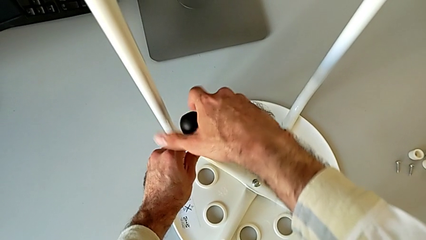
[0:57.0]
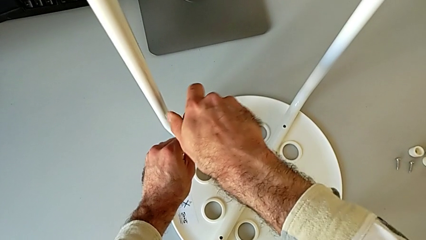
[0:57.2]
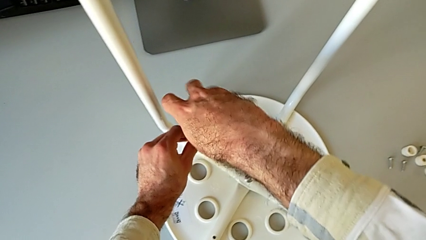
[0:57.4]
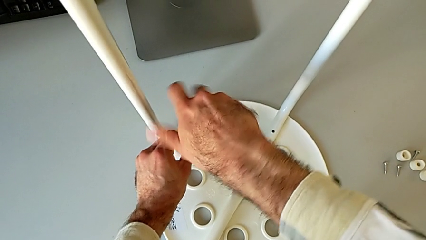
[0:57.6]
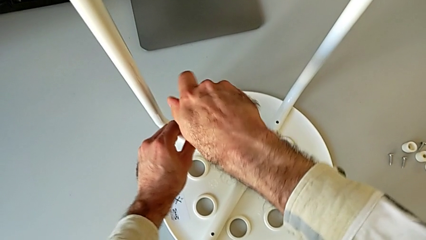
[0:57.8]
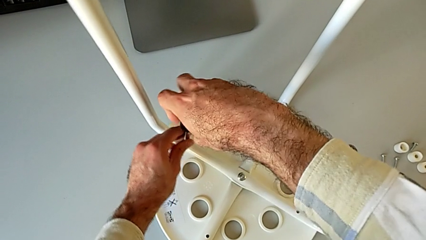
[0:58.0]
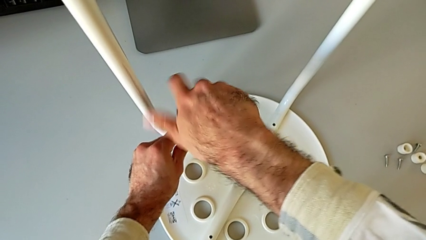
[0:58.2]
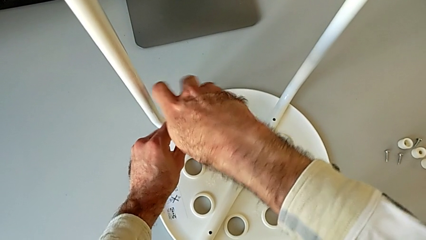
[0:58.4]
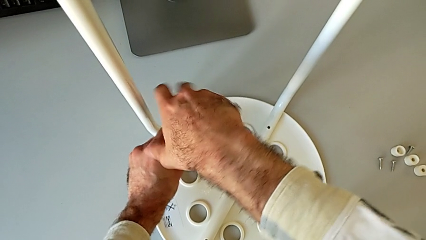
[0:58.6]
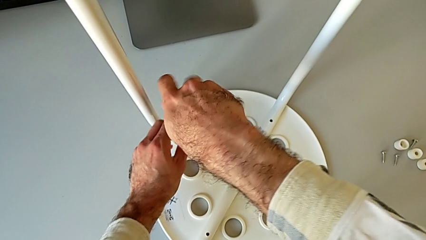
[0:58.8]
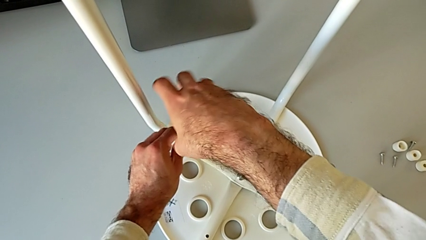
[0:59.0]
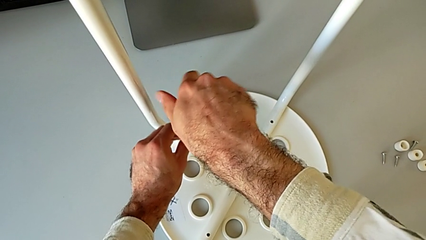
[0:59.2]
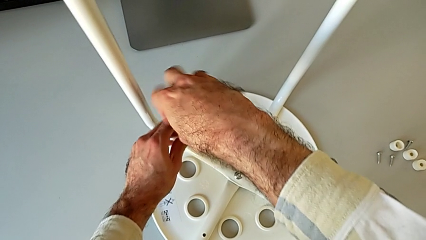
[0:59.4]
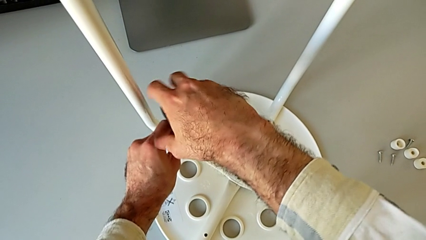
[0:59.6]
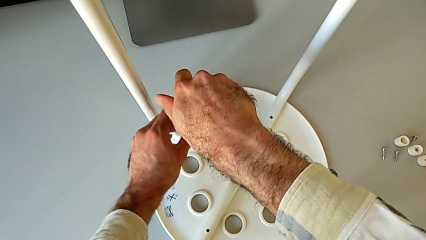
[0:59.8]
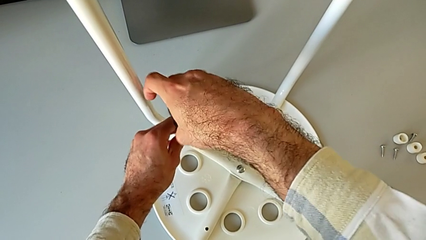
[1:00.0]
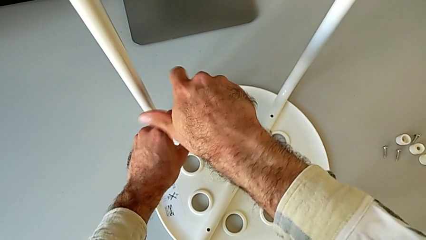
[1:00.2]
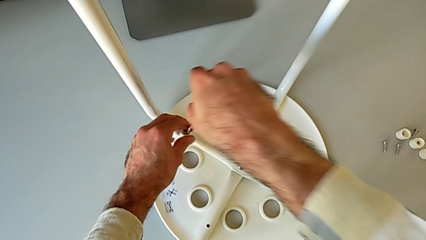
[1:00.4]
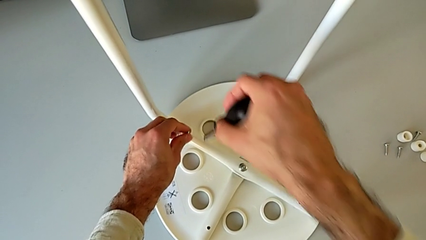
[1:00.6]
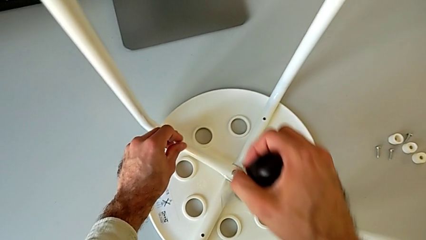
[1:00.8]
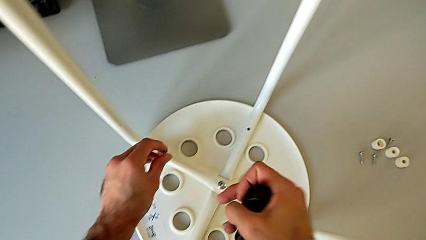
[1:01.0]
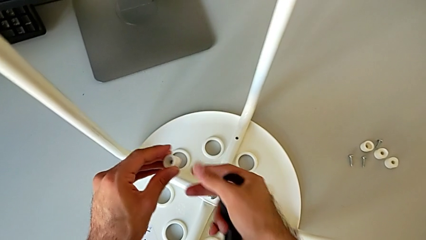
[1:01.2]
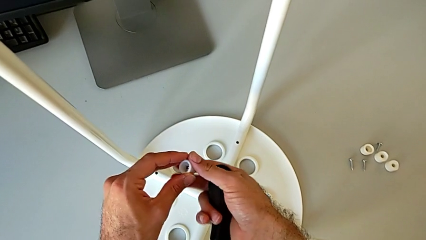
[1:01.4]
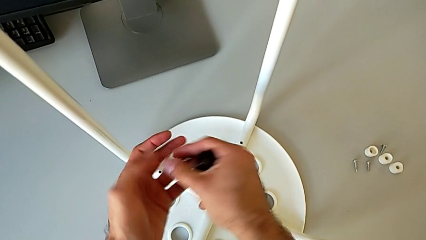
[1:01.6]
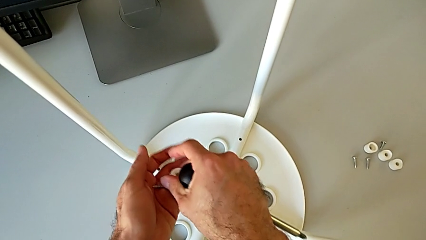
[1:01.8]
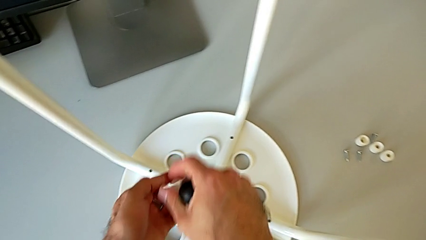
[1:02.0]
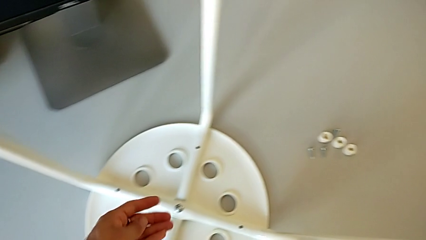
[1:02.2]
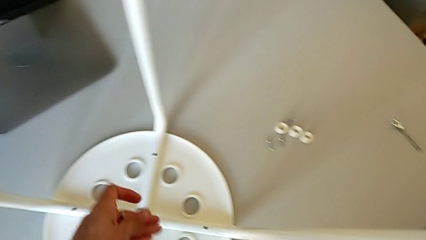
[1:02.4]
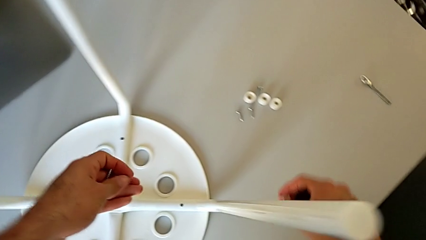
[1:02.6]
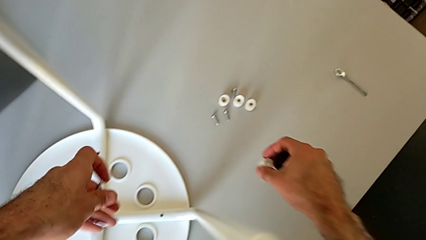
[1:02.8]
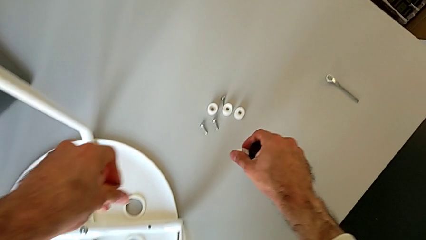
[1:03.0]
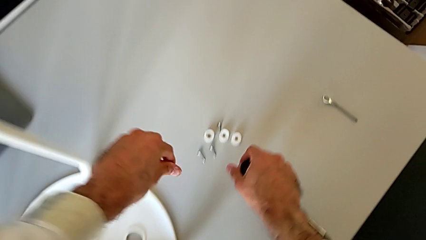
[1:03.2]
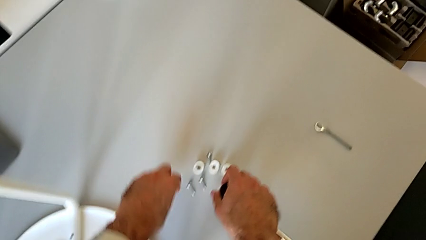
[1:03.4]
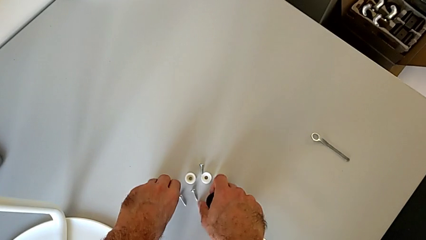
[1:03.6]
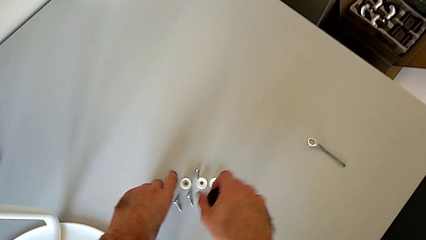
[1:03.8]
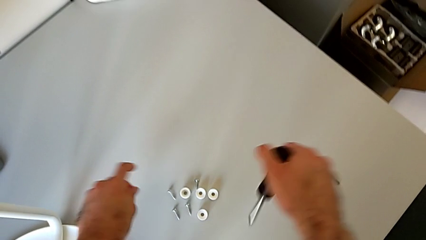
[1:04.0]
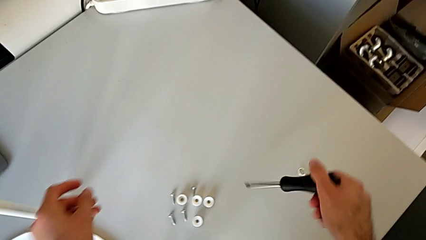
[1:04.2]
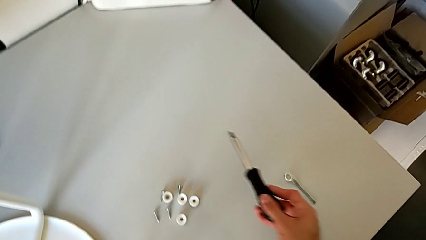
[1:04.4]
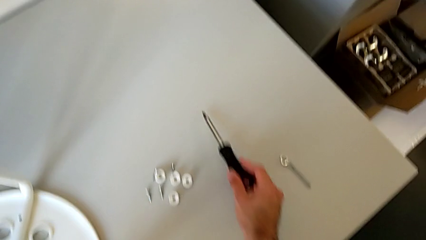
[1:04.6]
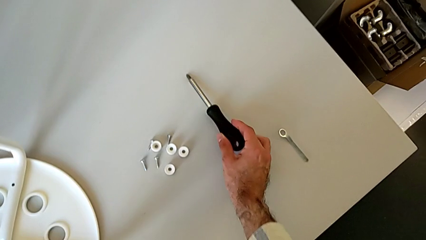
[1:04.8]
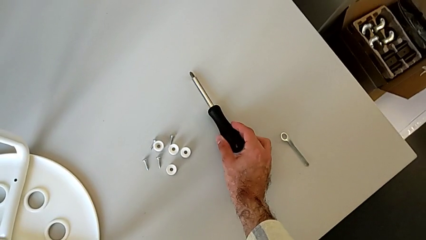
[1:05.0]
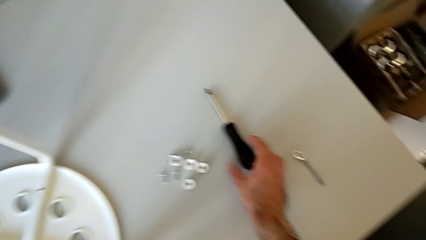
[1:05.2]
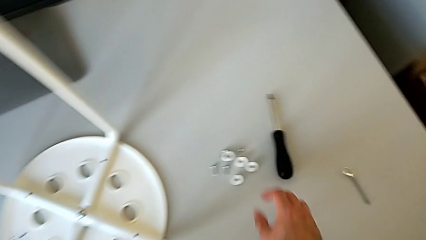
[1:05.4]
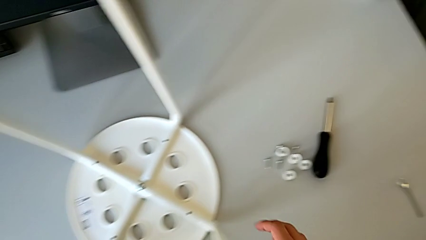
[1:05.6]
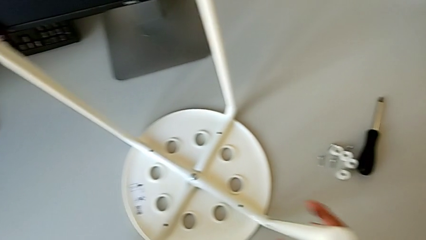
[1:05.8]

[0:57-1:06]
The camera wearer is disassembling the screws on the chair legs. They unscrew the fourth screw, lift the black screwdriver, lift the fourth washer, disassemble the fourth screw, place the fourth washer and place the black screwdriver.

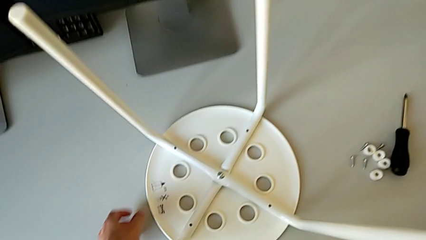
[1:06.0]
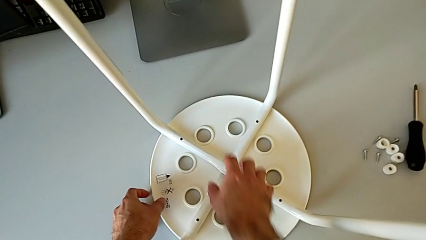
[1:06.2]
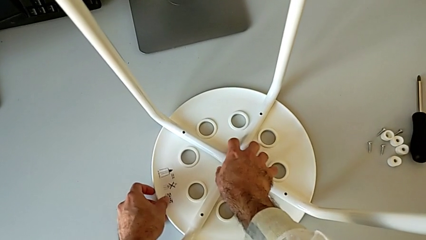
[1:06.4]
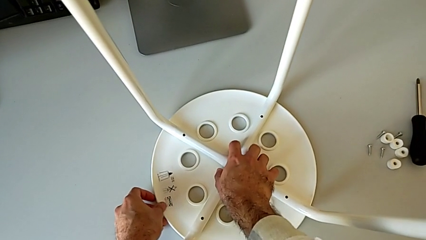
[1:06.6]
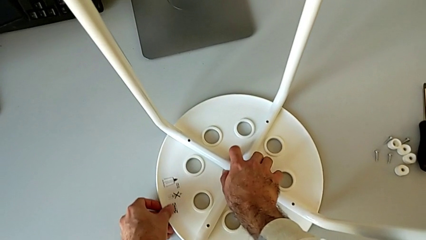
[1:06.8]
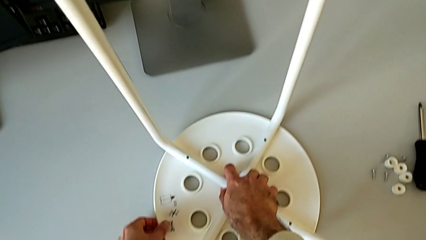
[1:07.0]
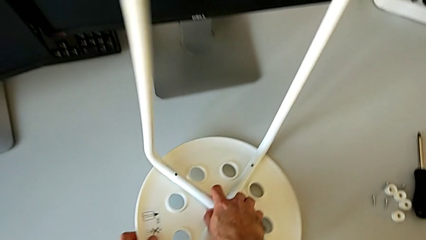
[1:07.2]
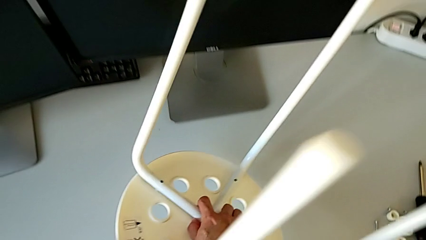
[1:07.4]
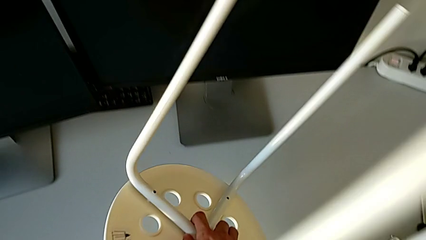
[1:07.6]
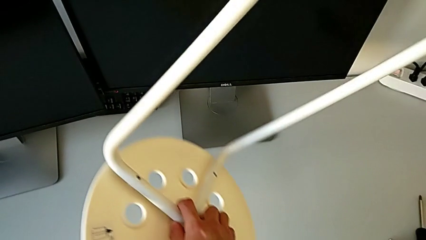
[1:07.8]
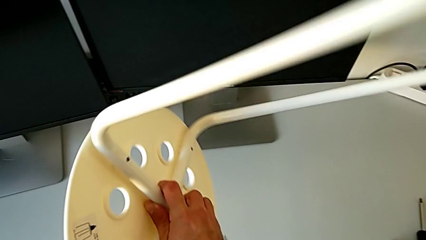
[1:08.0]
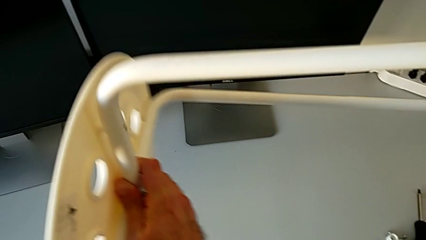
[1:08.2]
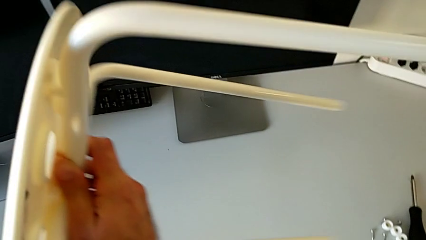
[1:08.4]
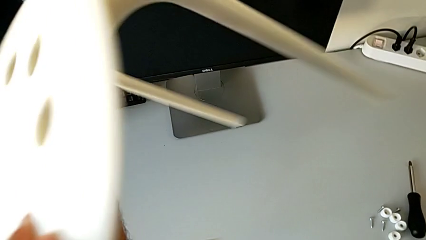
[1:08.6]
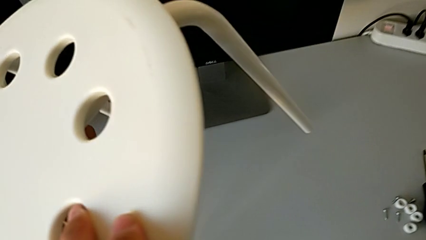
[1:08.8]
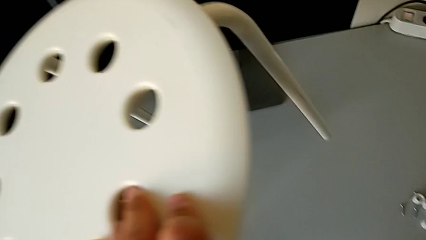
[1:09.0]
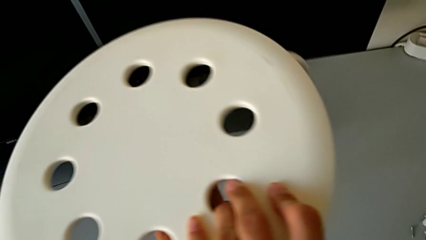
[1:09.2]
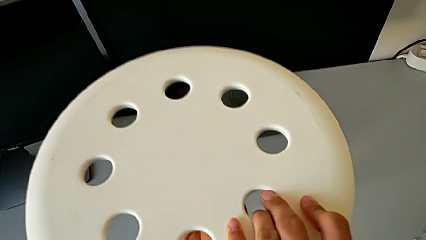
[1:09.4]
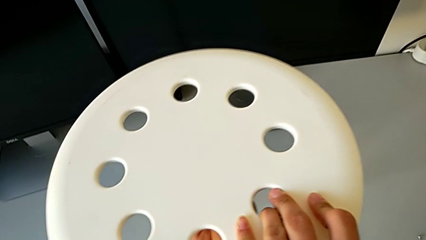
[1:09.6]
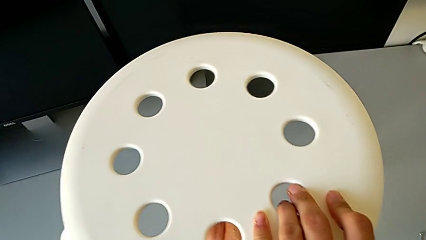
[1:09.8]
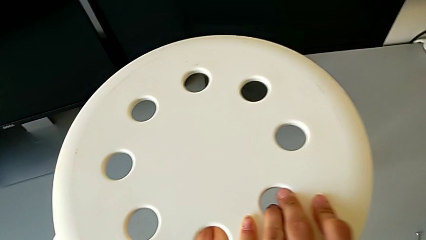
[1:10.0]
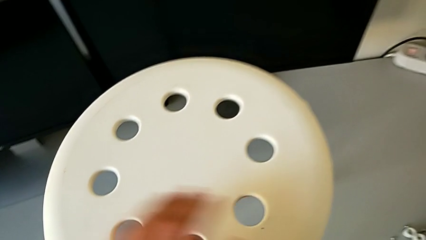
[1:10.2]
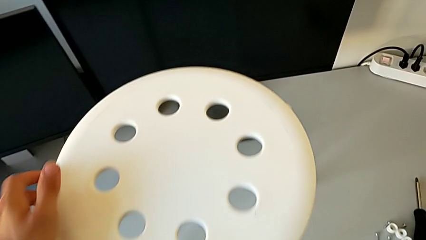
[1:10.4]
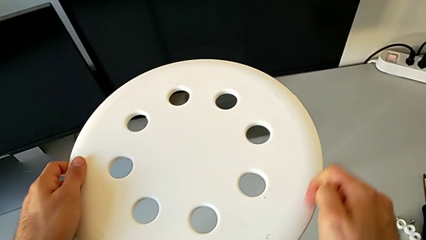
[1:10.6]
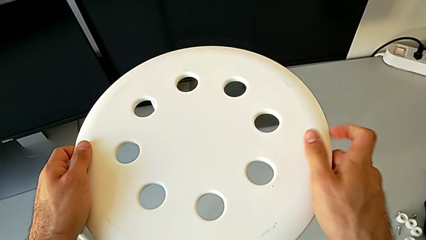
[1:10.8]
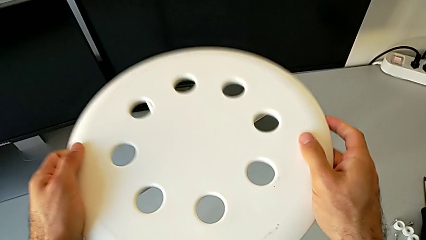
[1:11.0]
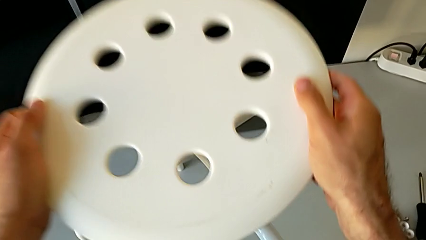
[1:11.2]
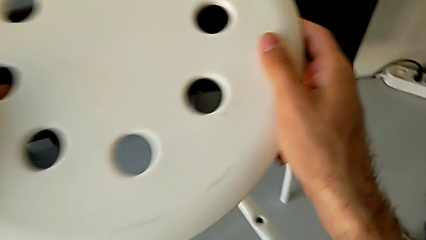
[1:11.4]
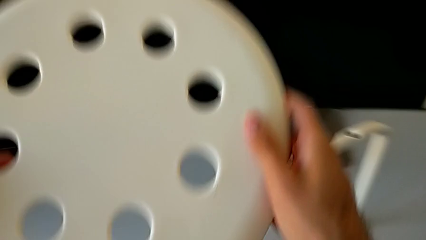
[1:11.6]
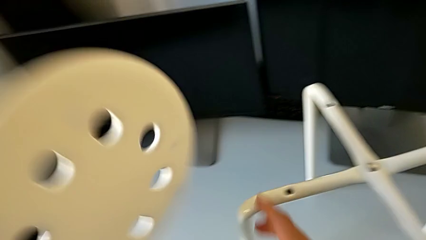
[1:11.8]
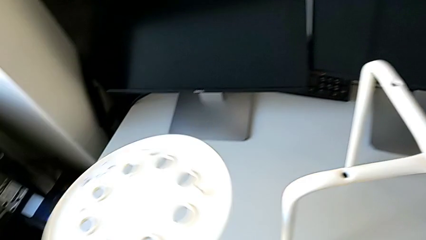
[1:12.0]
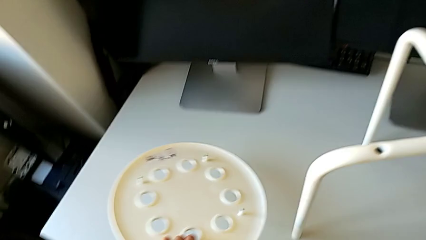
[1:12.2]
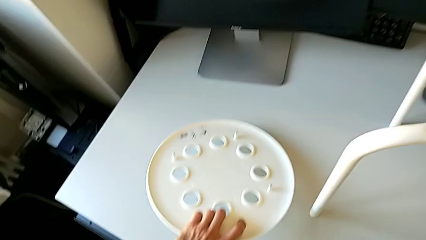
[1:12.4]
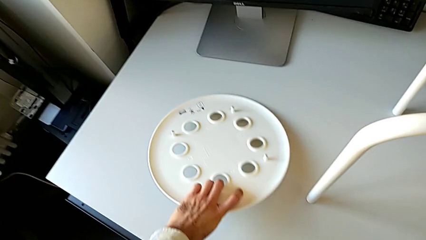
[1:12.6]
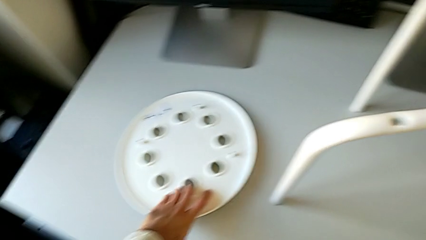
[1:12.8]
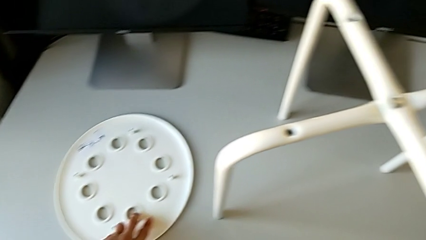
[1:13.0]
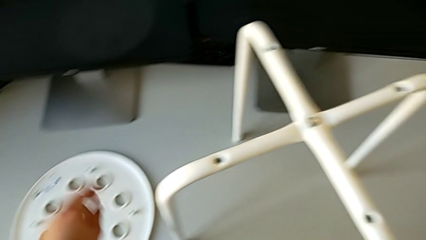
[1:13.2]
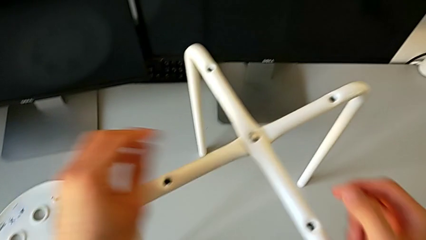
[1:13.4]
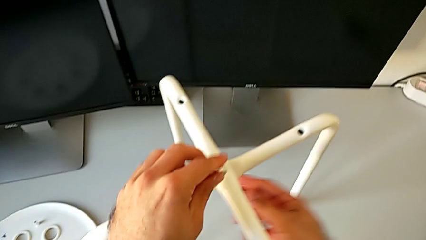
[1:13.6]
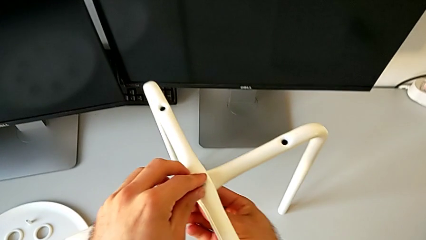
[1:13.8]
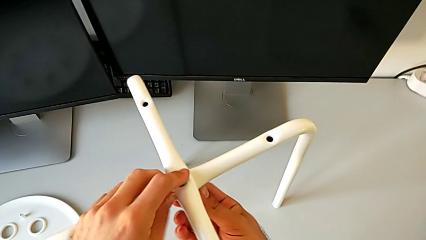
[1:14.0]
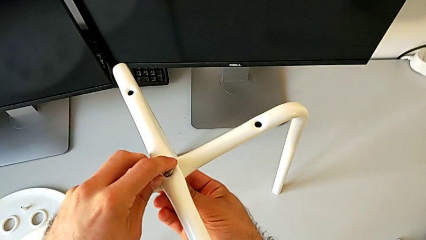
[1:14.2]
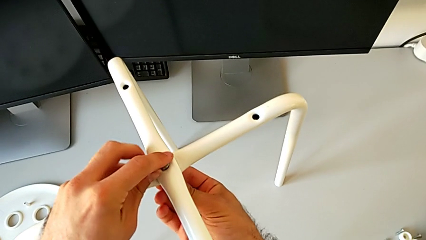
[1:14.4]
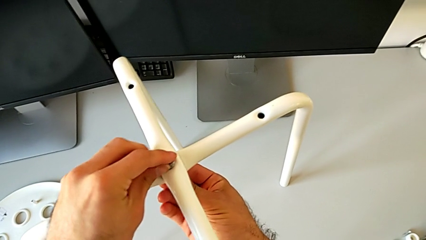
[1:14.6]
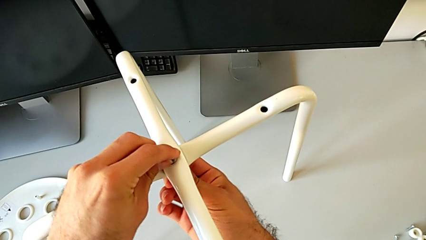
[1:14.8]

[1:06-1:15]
The camera wearer is disassembling the legs from the seat of the chair. They grab the middle leg, lift the white stool and flip it. They approach the rounded seat, grab it, lift it, flip it and place it. They grab the middle hex nut.
